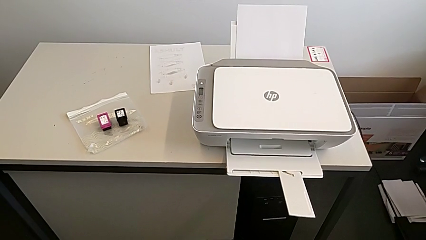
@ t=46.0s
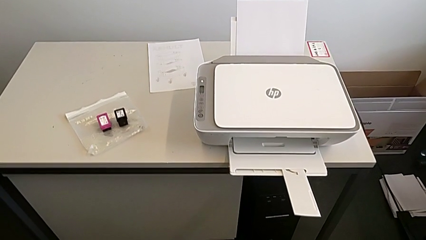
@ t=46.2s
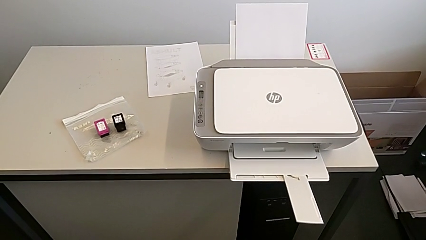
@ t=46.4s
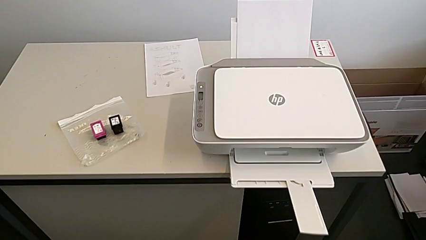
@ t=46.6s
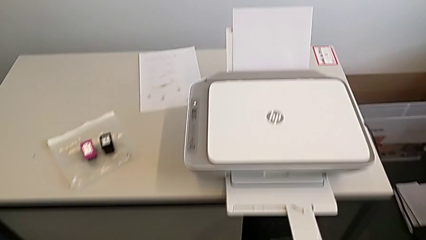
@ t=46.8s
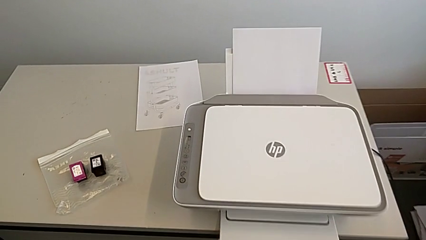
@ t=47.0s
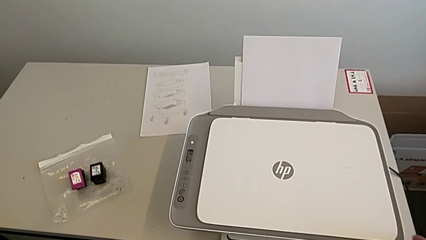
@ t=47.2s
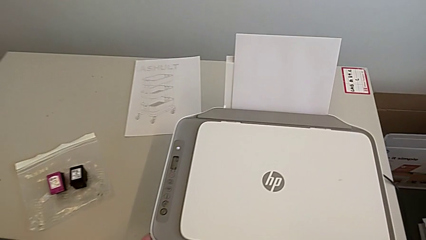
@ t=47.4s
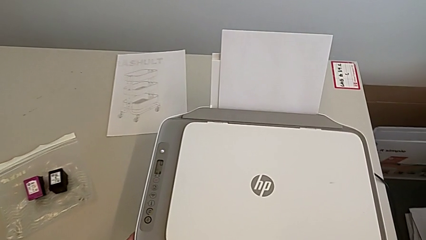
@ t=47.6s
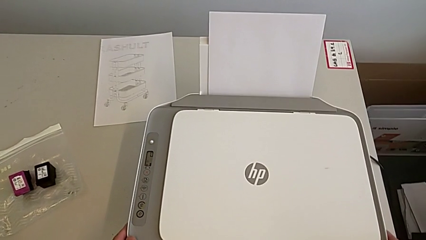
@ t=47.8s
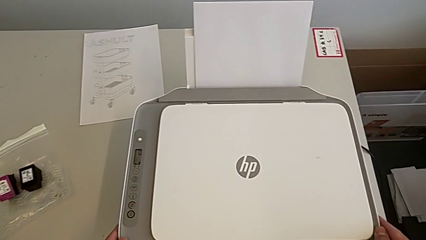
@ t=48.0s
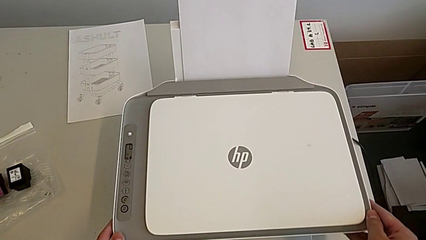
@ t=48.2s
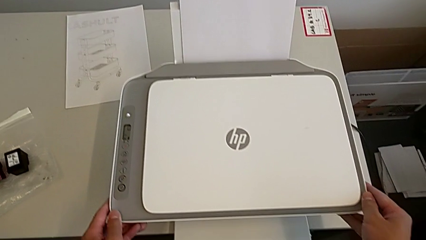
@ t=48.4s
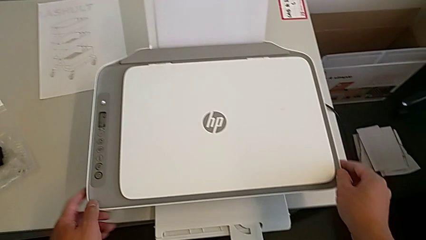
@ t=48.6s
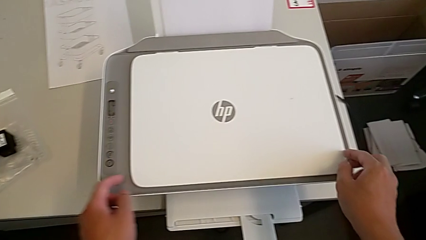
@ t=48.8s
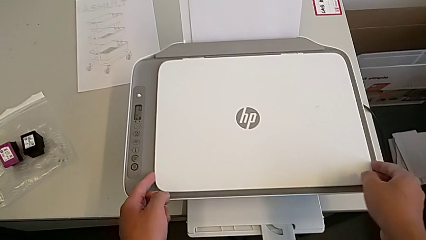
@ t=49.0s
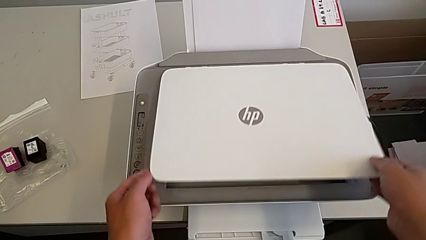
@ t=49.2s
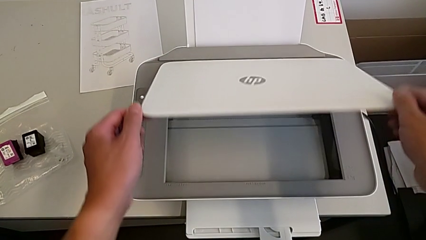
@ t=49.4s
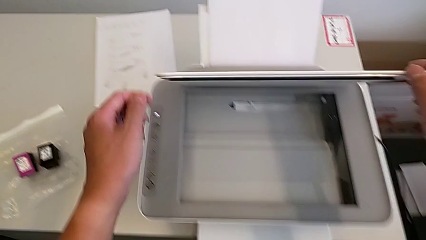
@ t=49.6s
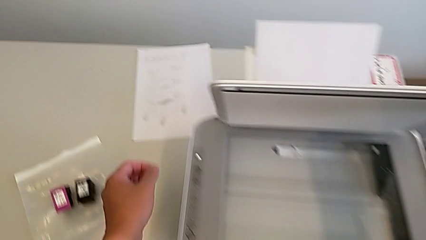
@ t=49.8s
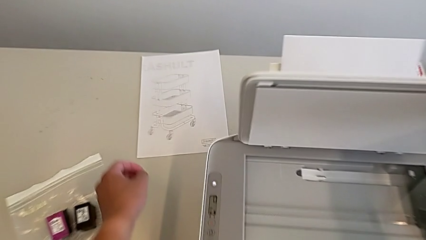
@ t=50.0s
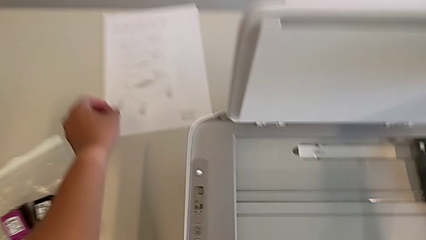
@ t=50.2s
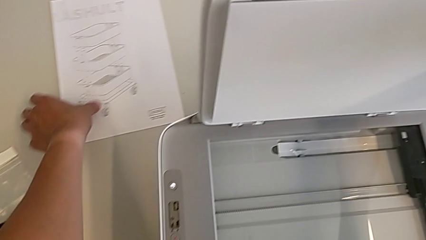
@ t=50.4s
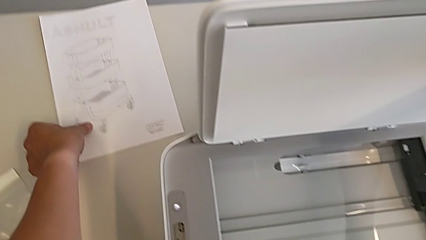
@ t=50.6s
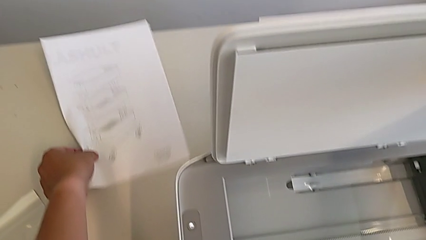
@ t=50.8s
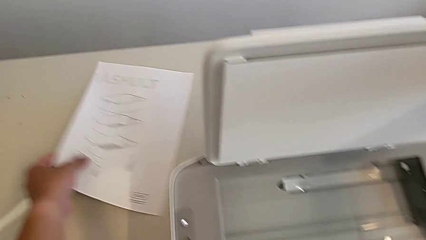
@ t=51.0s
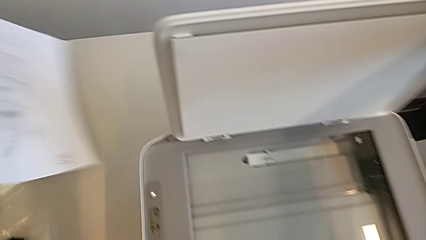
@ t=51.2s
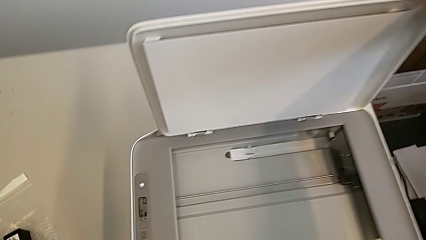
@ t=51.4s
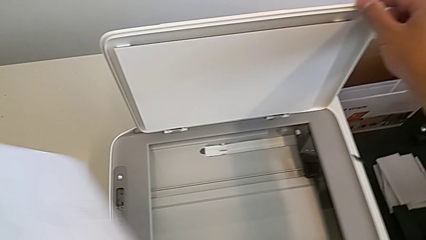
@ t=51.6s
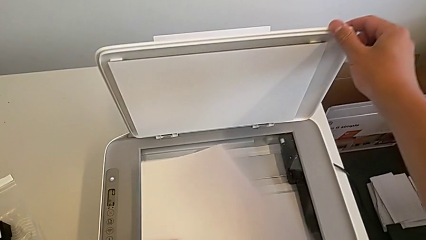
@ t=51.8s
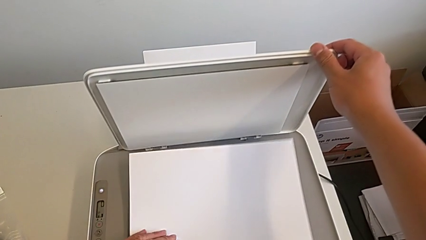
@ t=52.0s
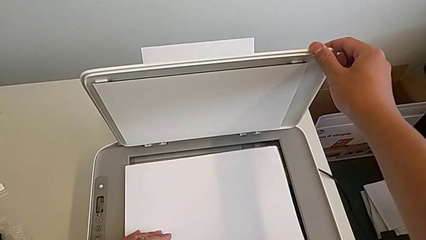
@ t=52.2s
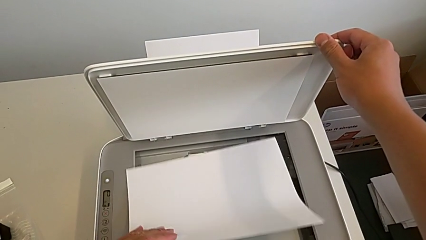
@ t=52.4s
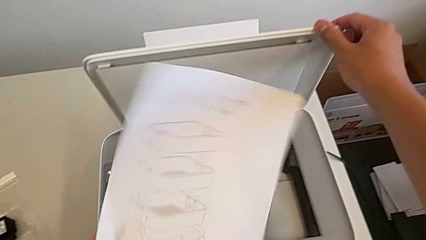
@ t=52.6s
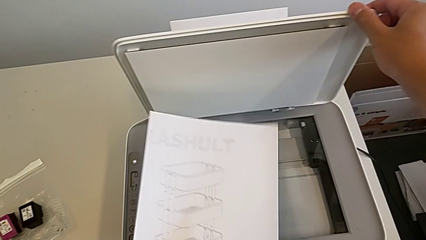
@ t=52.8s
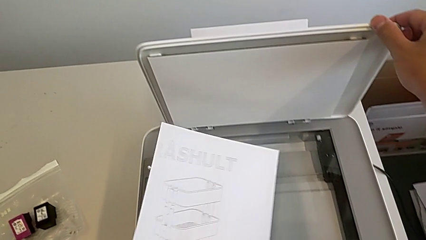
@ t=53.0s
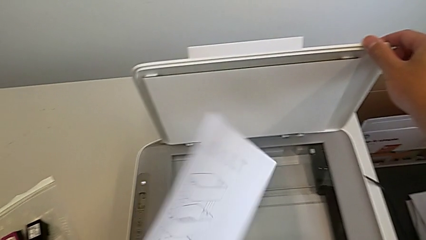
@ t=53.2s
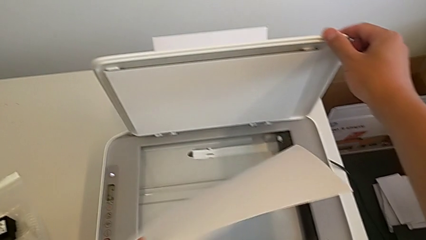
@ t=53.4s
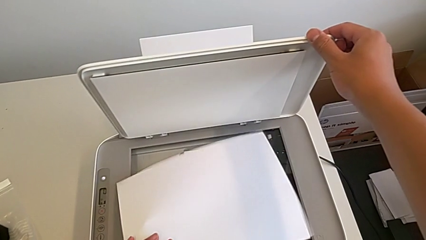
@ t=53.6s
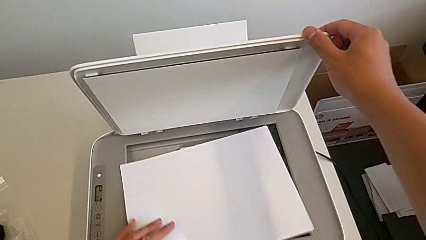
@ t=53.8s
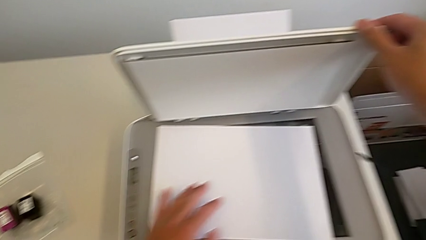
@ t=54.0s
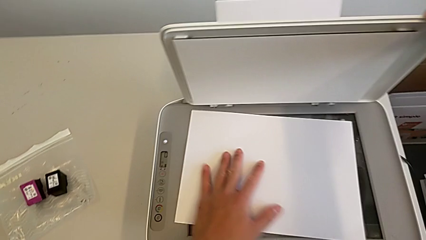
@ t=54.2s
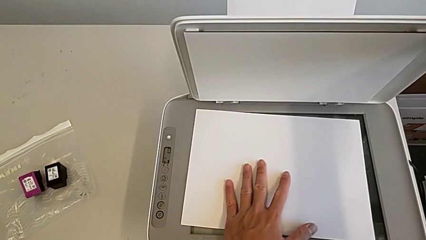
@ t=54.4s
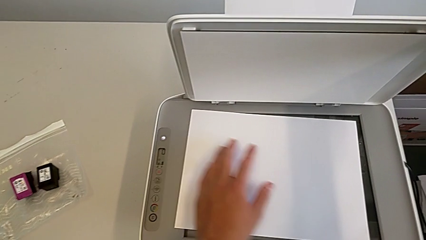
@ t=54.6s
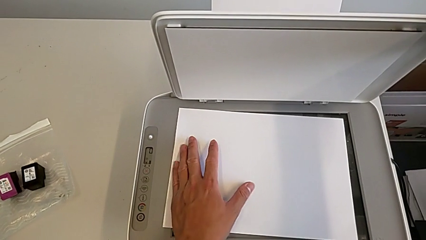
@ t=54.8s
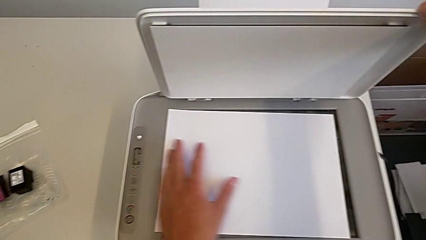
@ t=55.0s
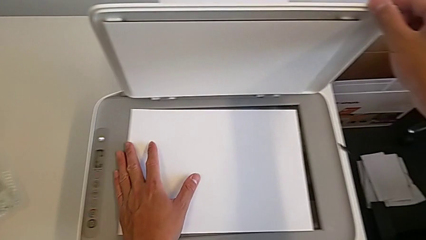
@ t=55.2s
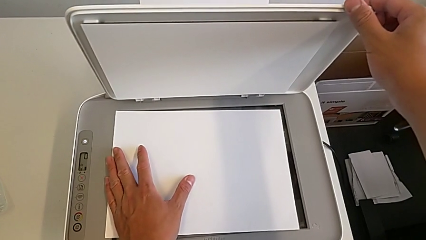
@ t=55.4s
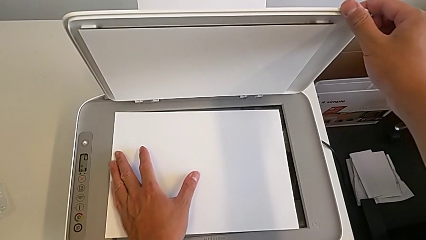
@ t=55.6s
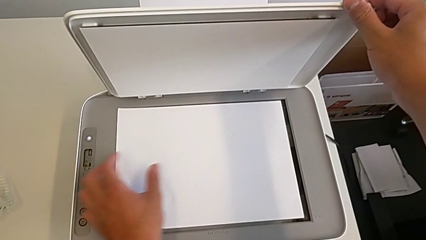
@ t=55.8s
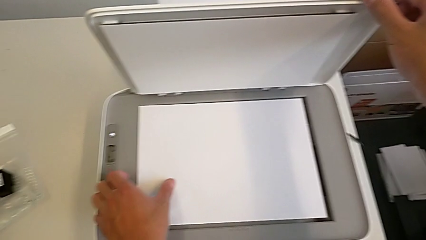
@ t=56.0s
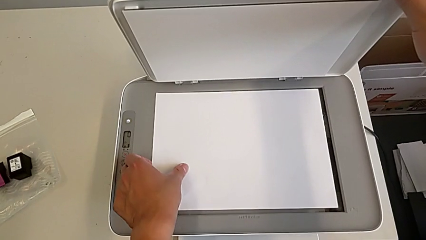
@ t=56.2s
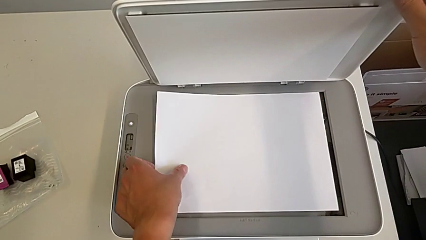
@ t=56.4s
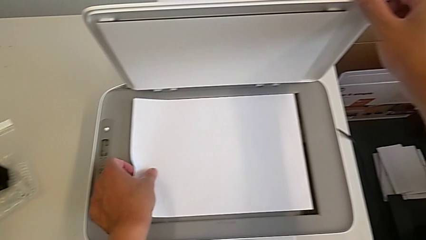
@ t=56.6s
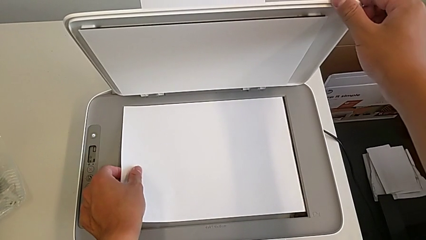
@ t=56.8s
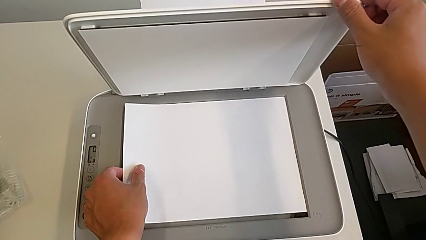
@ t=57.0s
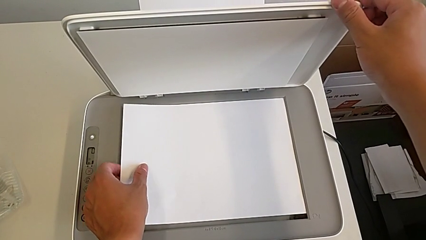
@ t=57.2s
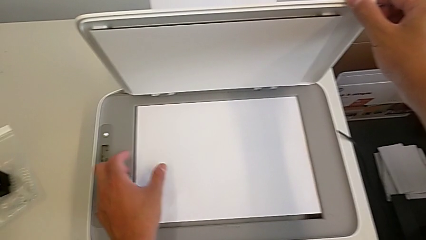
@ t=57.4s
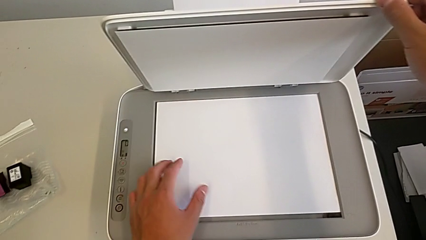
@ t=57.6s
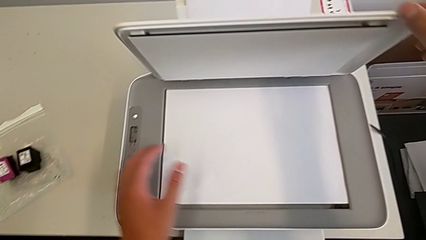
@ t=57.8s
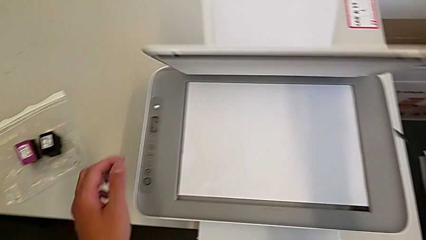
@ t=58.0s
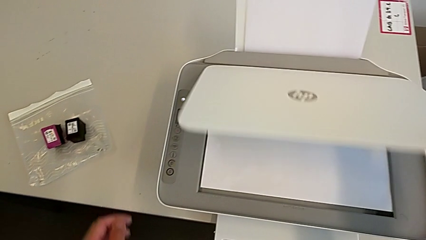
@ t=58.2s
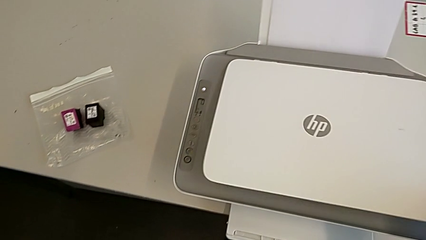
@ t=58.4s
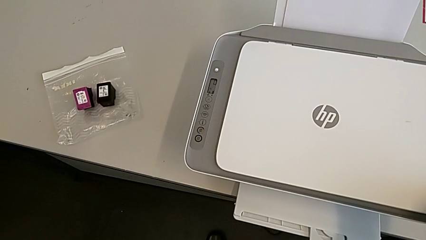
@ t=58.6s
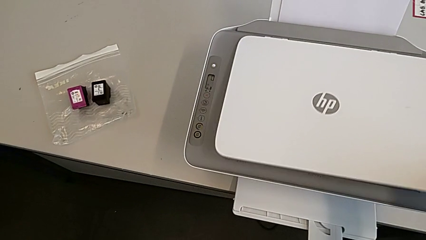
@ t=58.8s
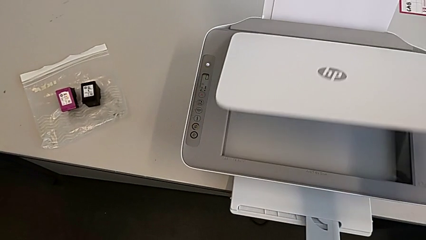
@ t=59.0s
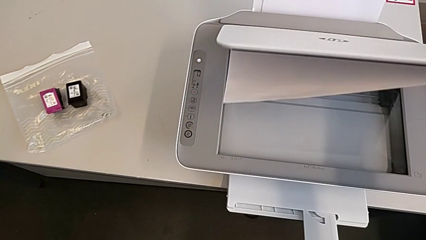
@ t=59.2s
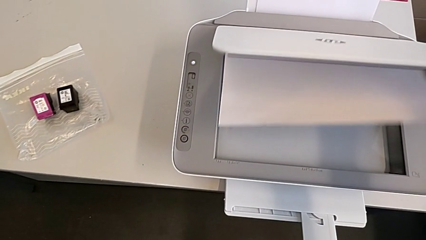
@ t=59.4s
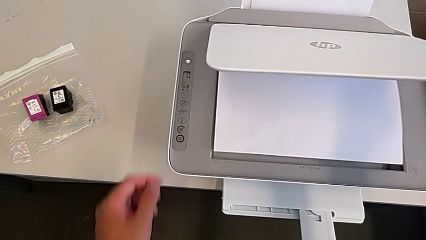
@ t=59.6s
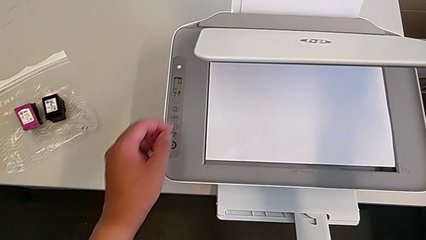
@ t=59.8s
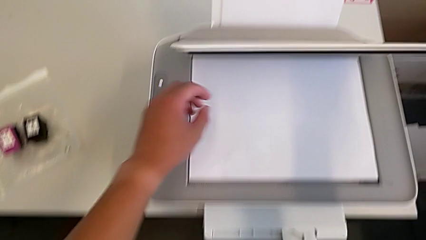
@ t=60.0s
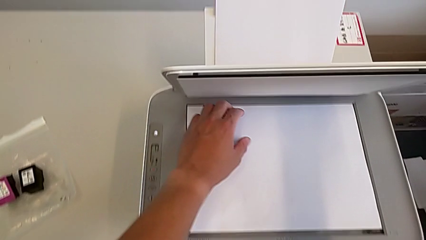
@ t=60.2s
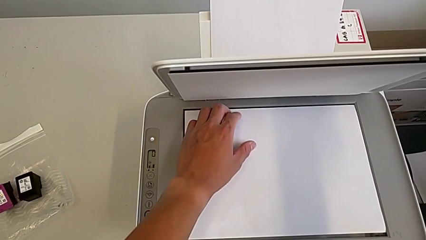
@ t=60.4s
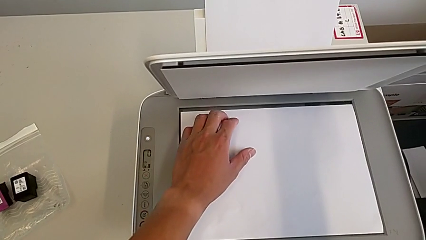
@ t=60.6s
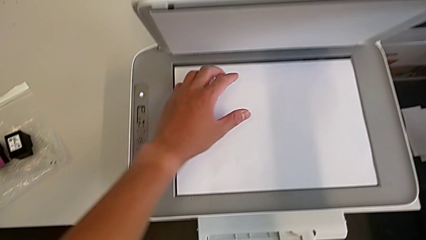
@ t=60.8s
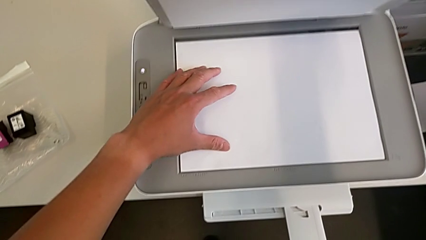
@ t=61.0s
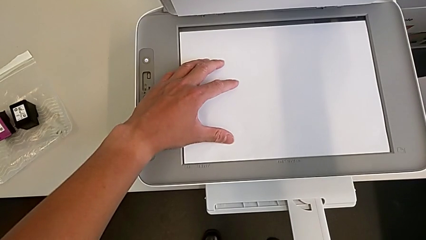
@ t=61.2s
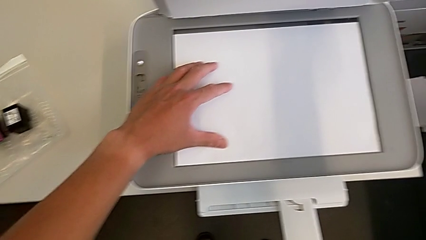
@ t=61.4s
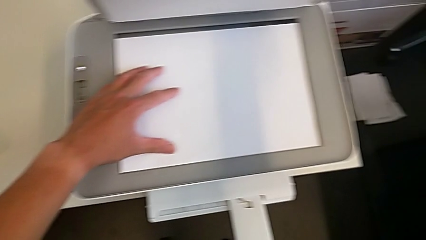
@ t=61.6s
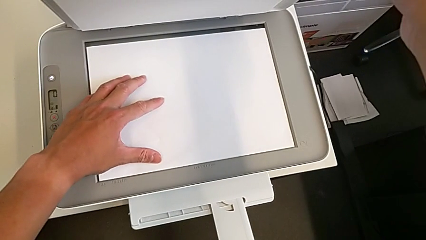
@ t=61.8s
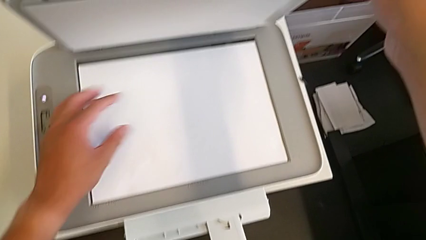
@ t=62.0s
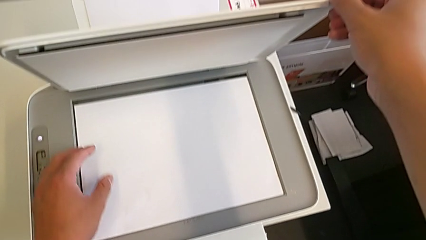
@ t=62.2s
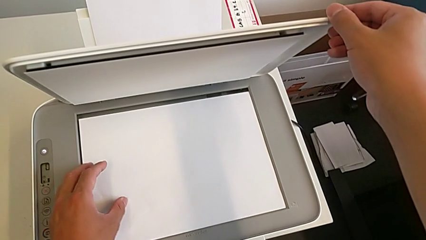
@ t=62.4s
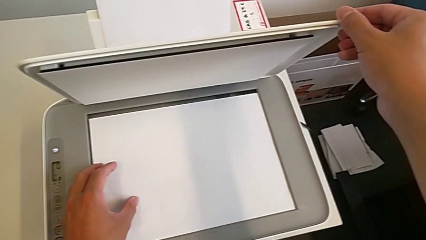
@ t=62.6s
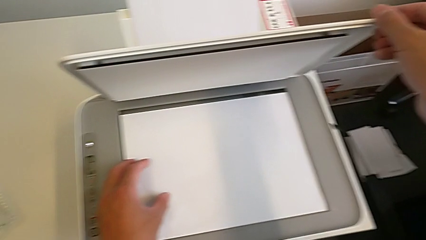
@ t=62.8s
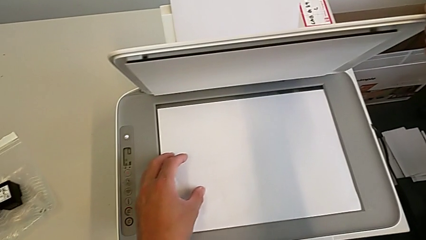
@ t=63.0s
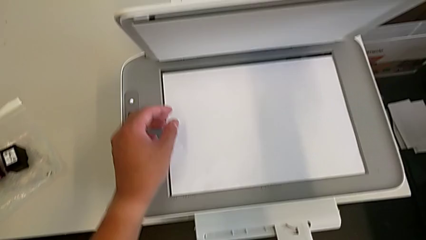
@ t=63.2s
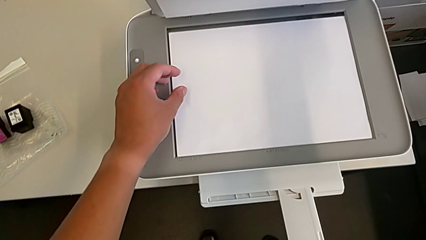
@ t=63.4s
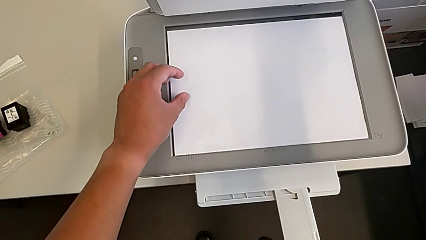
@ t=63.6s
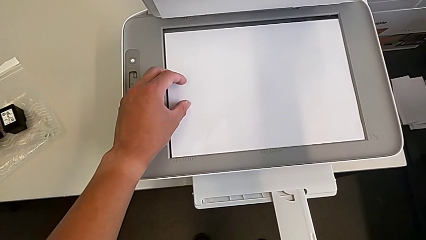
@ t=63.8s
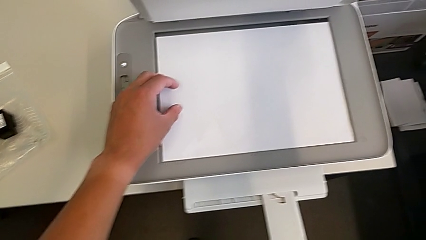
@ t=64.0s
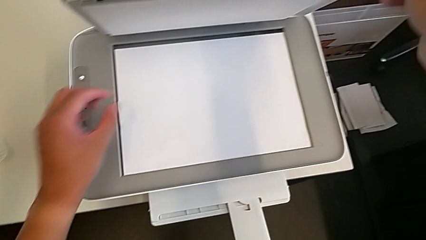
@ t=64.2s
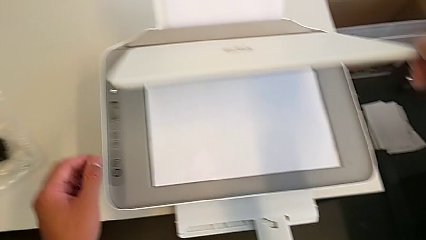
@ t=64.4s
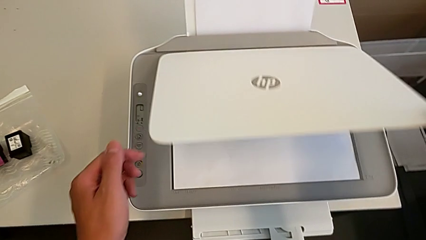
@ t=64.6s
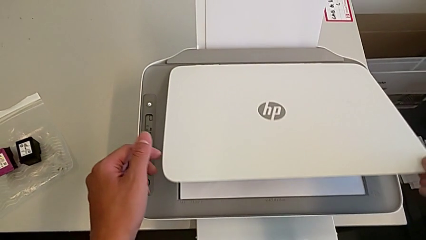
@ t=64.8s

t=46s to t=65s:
The camera wearer is printing a copy. They grab the copy gate, open it, grab the paper tray, grab the copy, lift the paper tray, lift the copy, place it, close the copy gate, open it, align the copy and close the copy gate.
